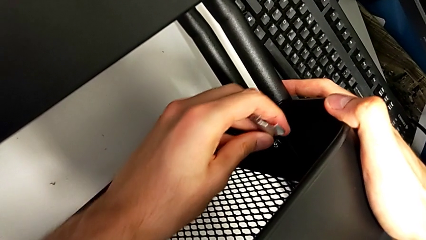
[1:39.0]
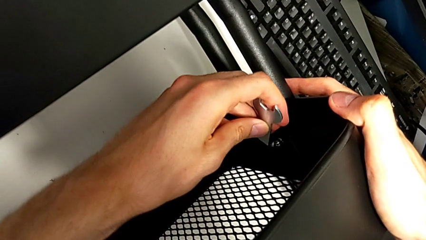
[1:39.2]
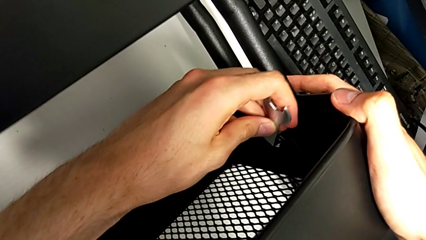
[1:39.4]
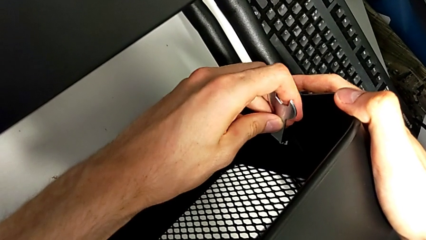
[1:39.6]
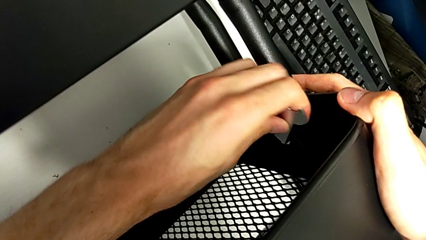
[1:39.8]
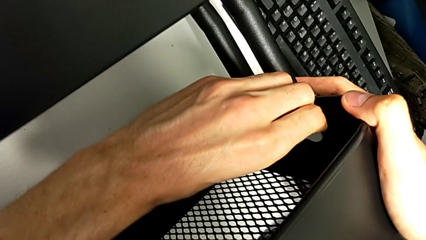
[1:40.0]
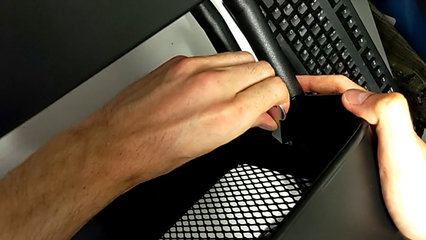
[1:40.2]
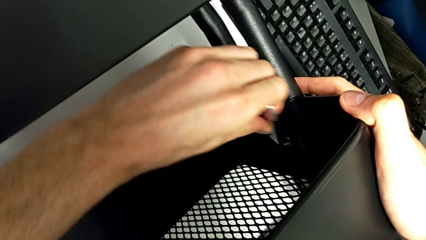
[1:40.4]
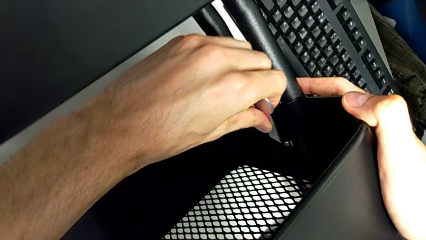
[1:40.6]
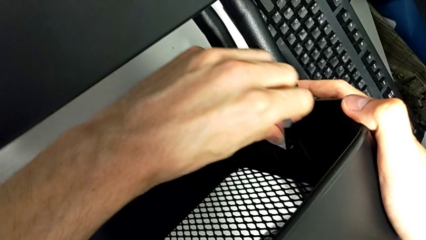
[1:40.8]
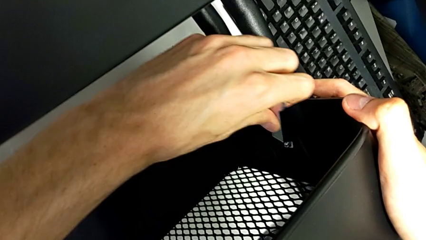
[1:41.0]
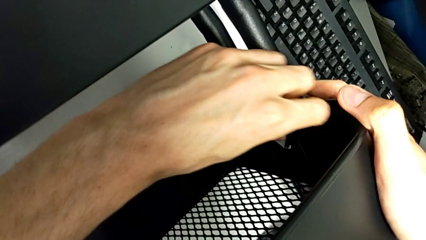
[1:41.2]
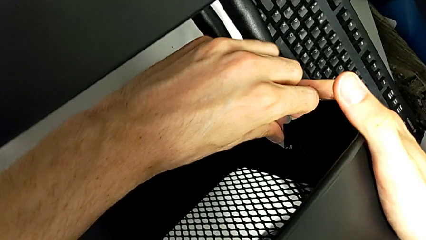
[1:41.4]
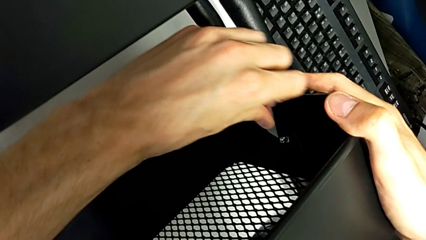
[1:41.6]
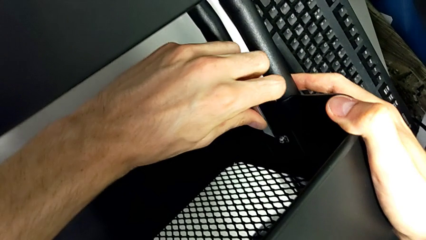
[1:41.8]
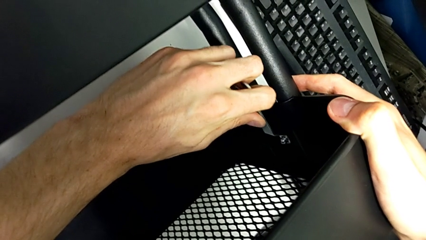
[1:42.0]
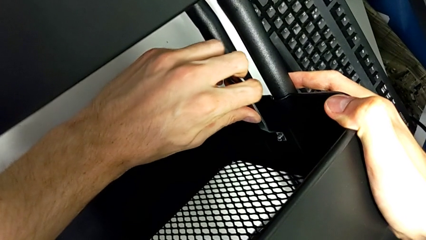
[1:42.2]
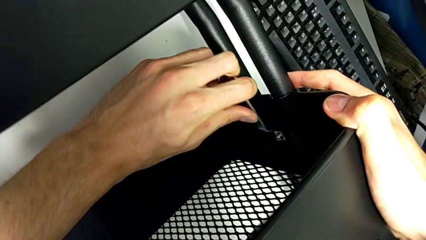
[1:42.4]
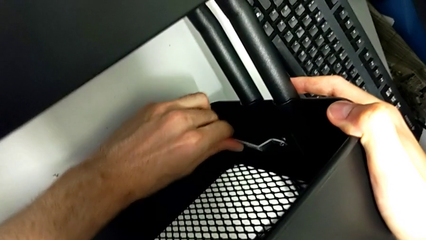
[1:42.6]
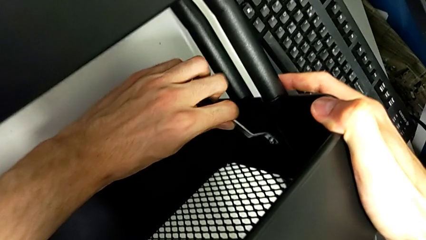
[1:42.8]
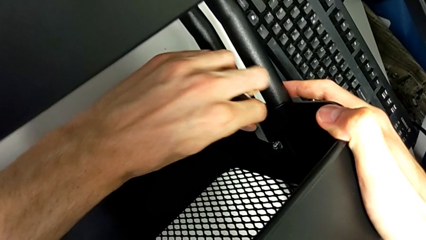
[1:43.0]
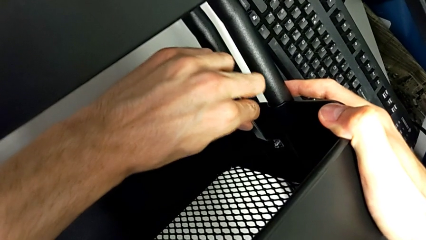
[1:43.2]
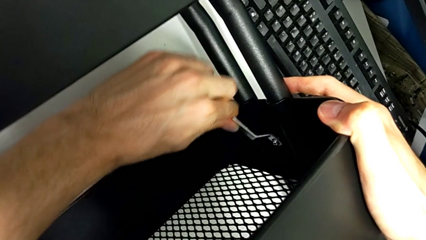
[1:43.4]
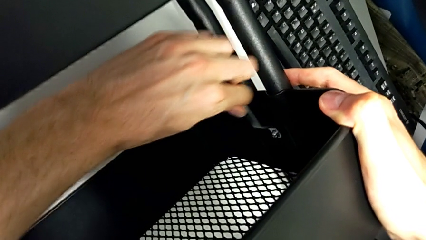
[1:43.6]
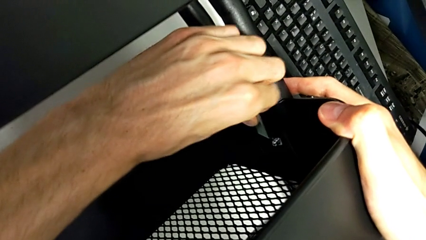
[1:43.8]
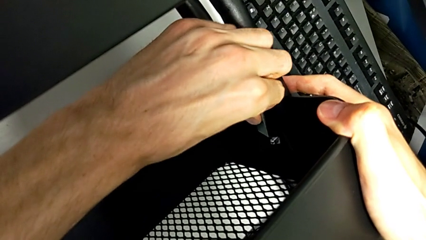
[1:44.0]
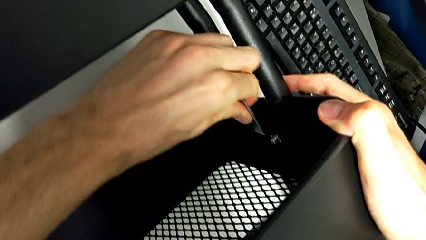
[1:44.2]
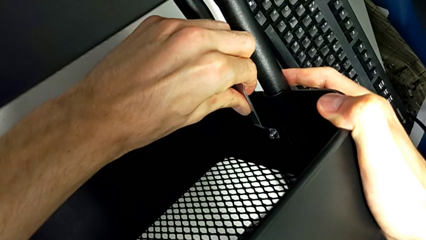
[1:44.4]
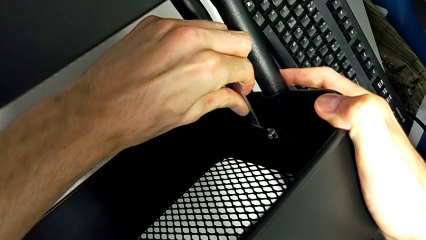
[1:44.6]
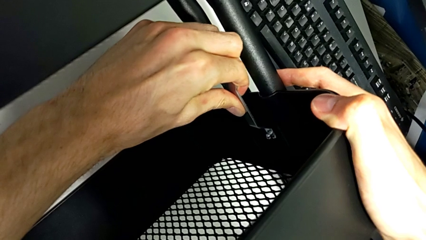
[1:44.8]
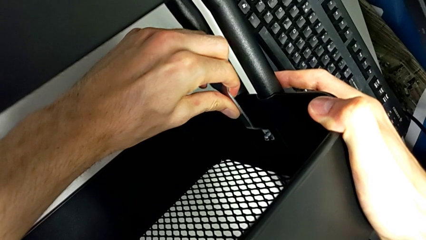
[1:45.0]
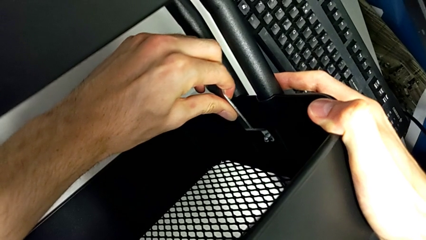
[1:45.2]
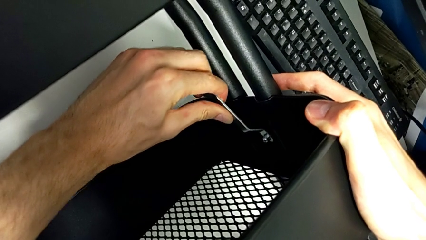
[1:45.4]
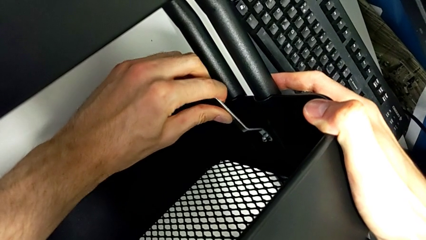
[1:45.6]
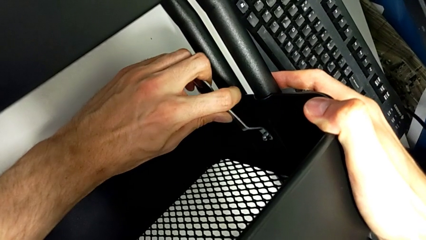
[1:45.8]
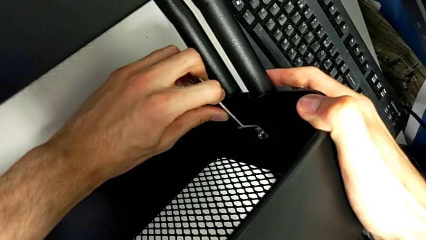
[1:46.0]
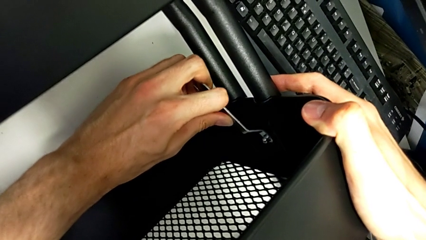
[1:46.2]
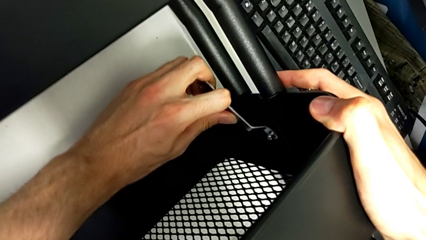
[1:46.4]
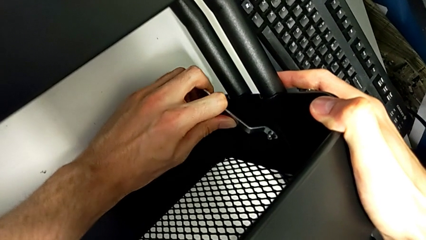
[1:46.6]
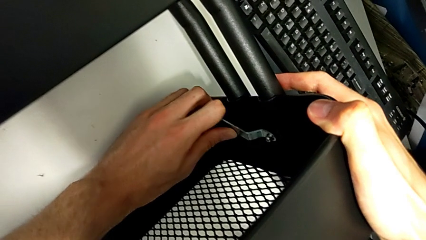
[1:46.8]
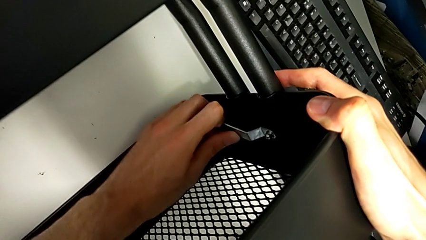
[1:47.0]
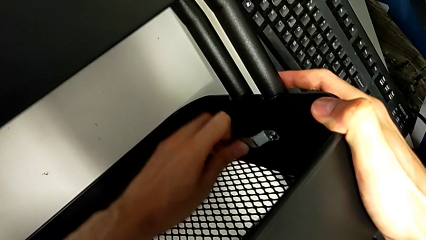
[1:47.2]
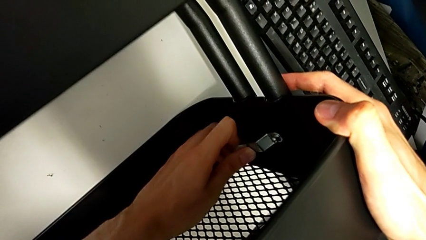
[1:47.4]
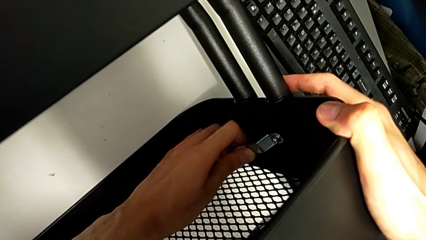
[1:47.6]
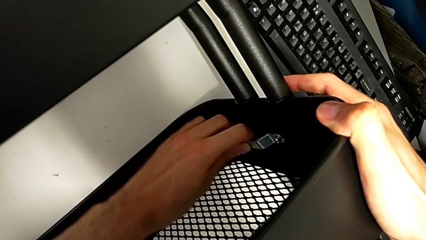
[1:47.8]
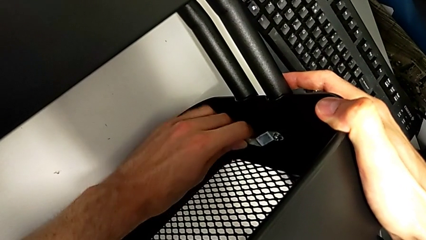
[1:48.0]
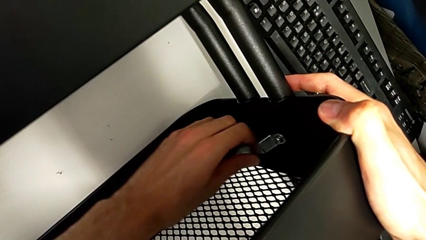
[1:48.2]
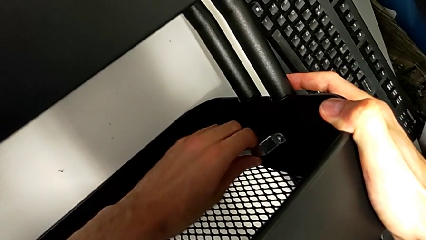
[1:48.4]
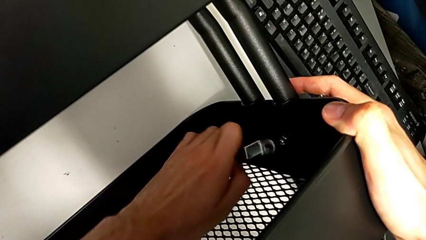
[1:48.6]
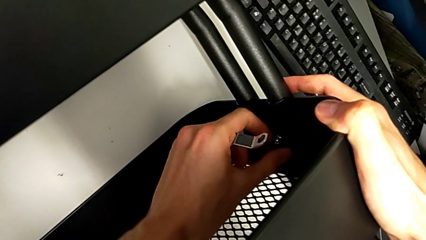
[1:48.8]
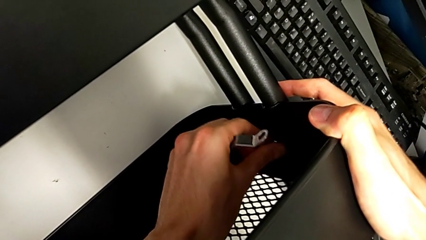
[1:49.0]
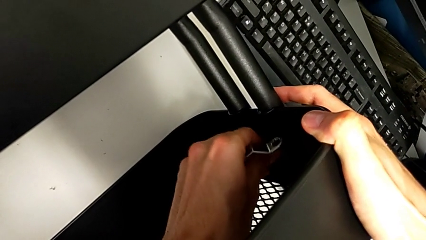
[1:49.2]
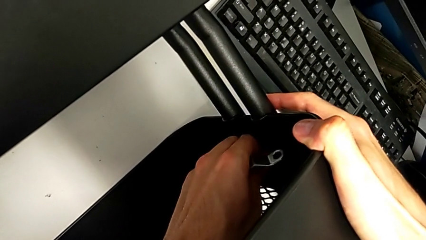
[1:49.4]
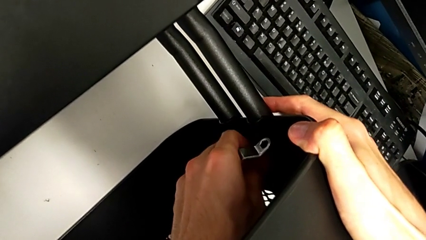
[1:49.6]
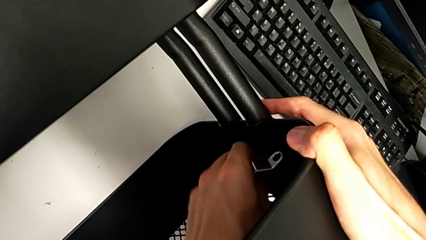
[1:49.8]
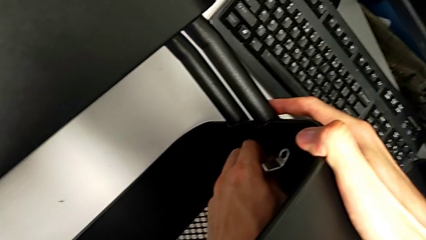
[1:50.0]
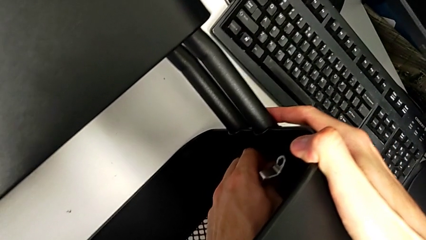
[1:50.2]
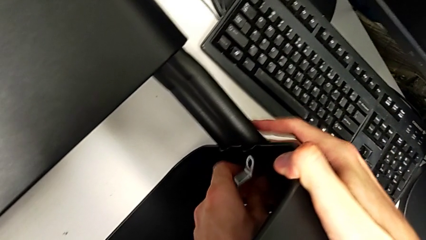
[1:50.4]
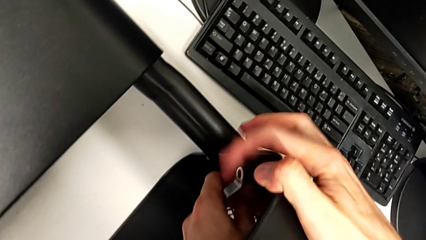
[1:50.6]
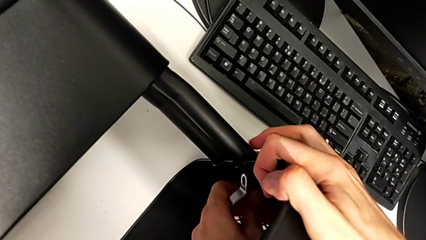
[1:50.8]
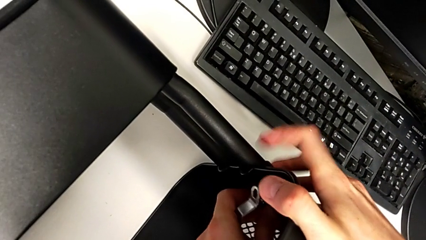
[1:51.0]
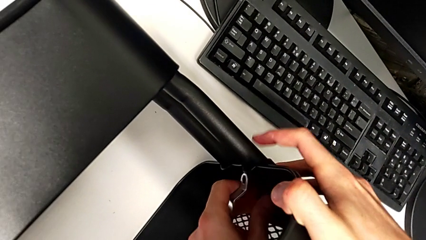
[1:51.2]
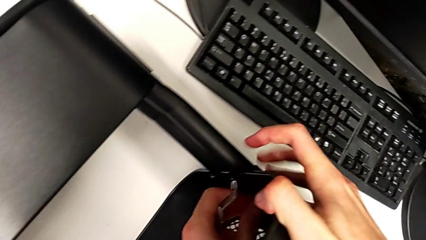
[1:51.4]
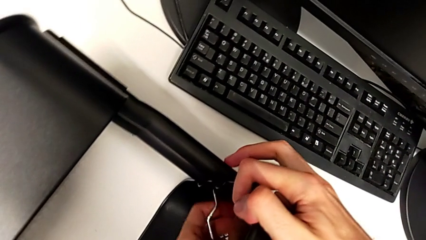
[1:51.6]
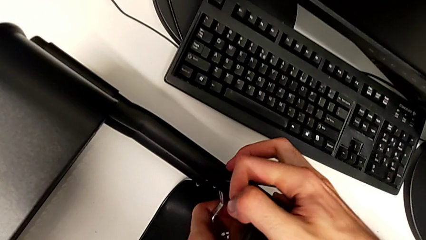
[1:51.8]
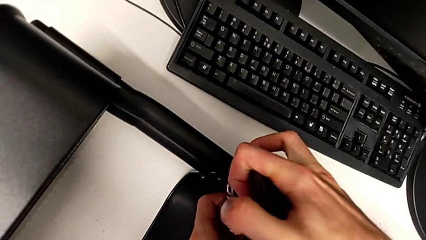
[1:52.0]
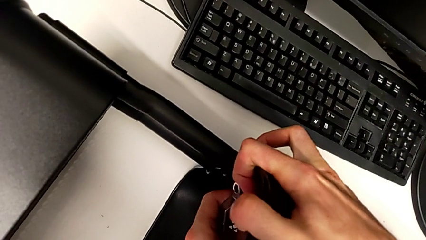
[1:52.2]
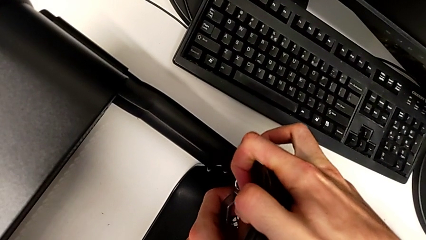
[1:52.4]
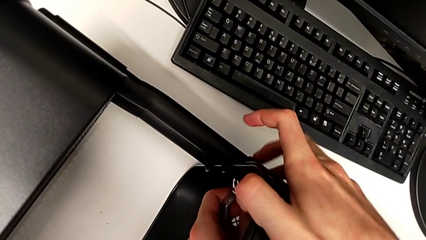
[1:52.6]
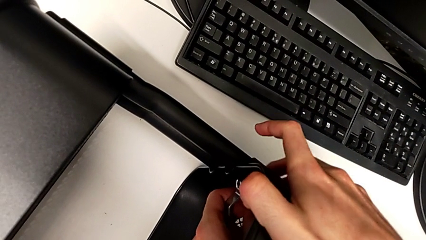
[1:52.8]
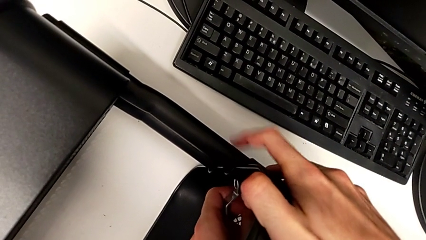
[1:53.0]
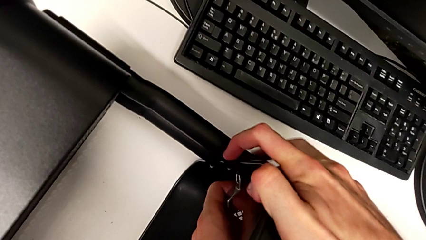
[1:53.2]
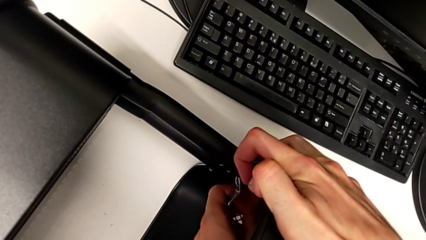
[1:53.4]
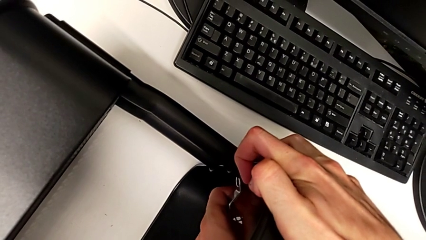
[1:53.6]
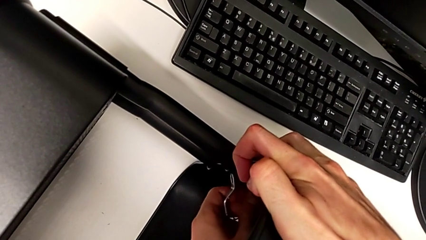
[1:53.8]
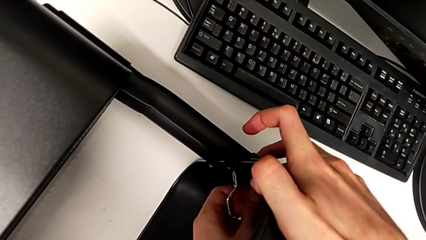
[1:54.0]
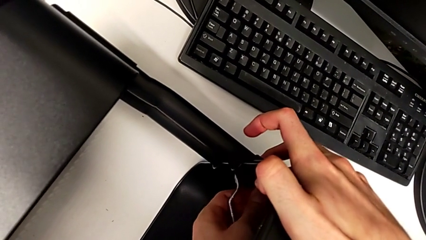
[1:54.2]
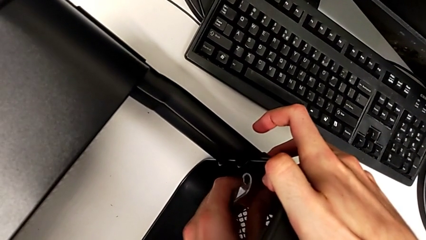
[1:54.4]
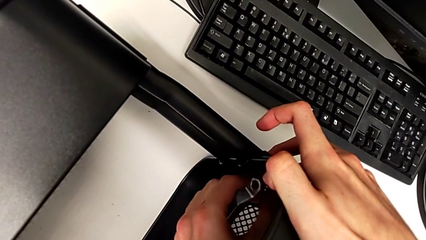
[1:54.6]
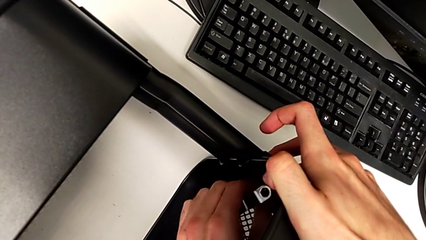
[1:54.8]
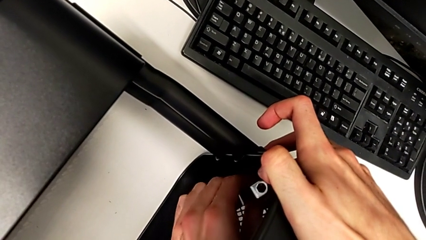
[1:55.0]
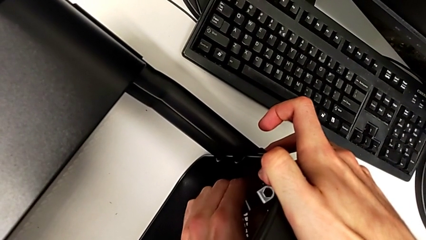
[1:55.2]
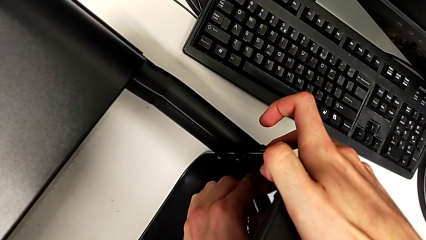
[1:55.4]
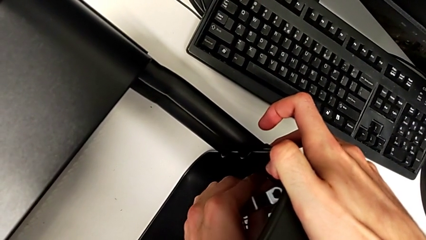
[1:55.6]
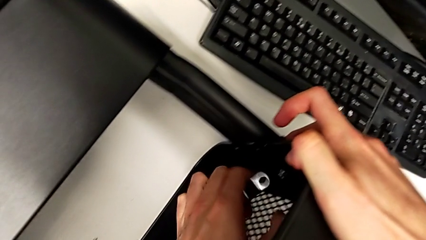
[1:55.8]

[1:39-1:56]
The camera wearer is disassembling the screws of the middle tray. They keep unscrewing the second bracket.
